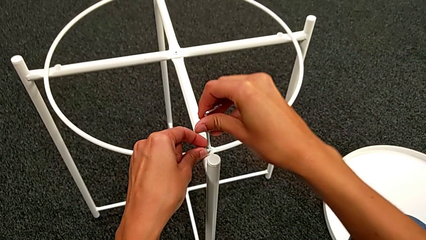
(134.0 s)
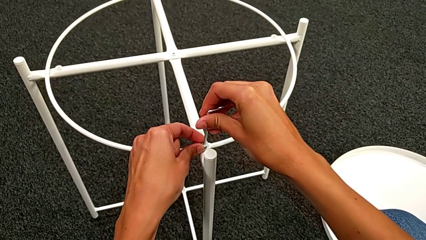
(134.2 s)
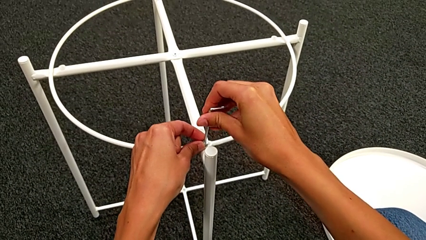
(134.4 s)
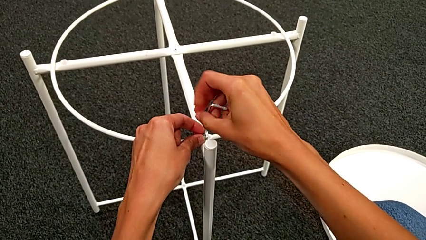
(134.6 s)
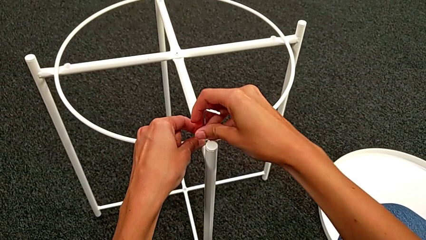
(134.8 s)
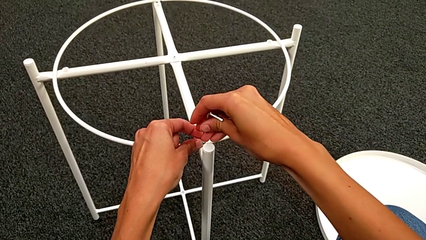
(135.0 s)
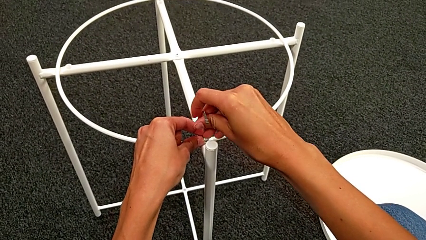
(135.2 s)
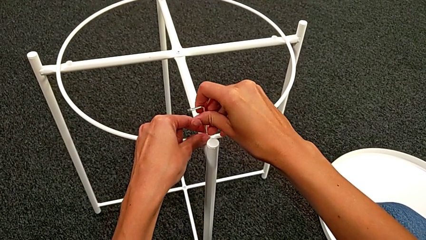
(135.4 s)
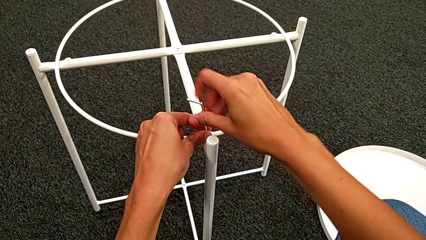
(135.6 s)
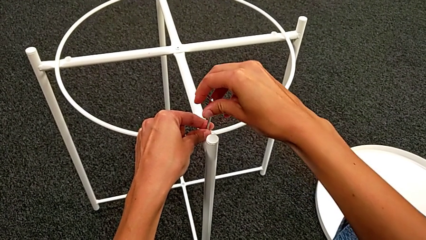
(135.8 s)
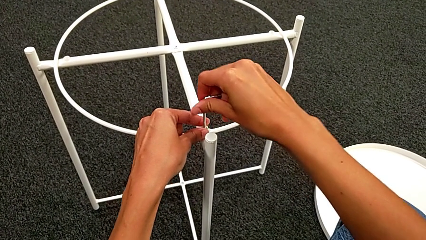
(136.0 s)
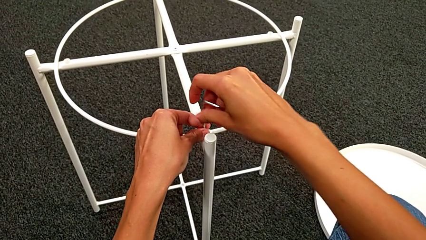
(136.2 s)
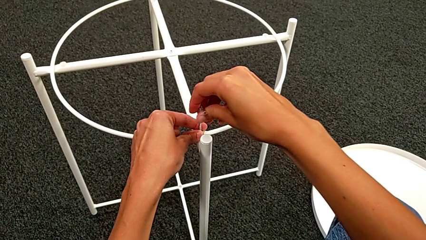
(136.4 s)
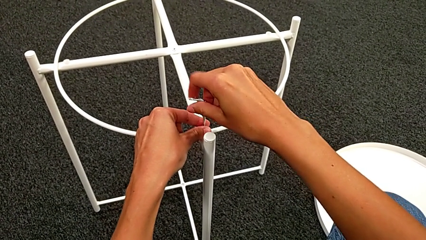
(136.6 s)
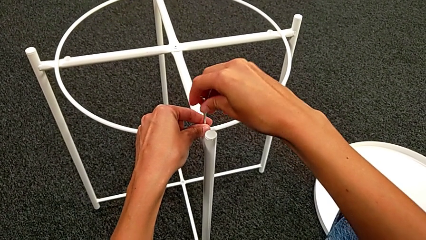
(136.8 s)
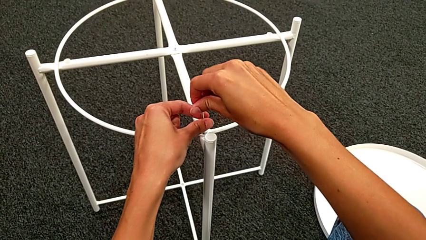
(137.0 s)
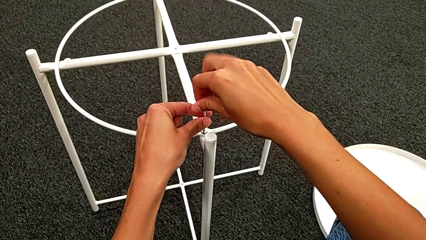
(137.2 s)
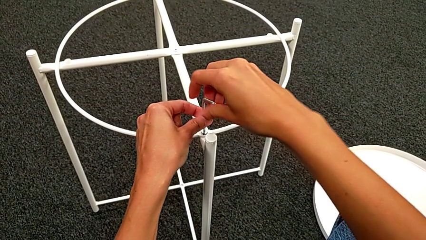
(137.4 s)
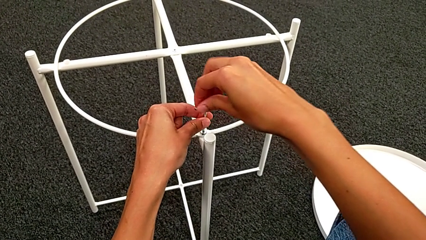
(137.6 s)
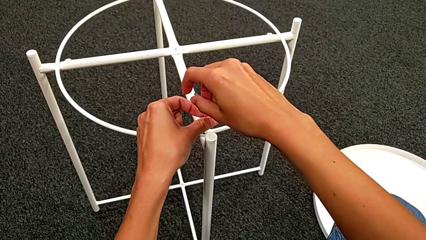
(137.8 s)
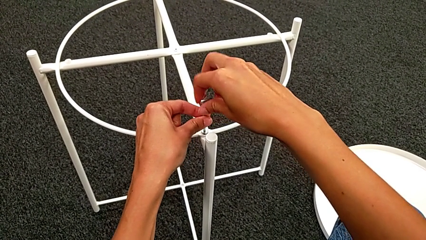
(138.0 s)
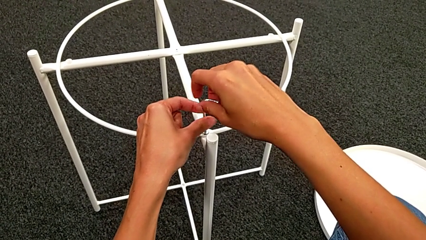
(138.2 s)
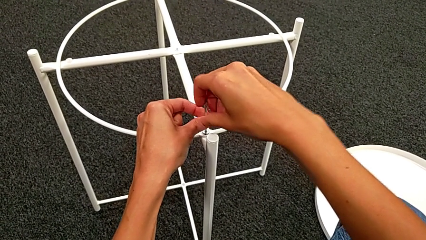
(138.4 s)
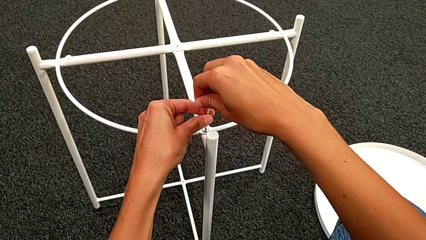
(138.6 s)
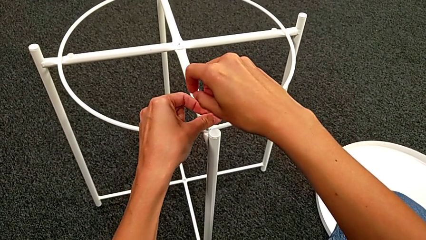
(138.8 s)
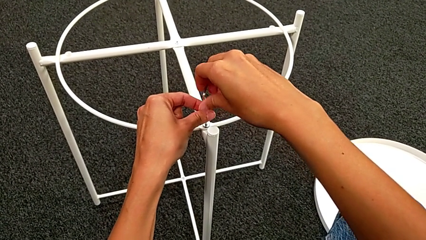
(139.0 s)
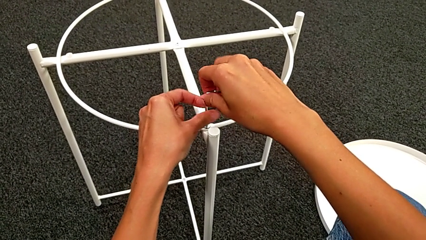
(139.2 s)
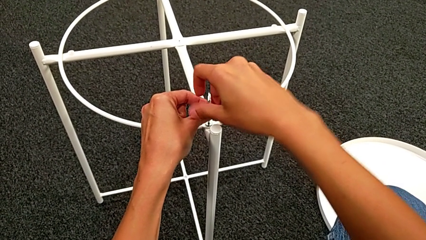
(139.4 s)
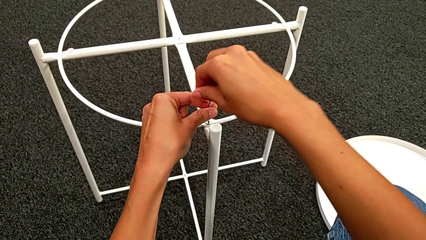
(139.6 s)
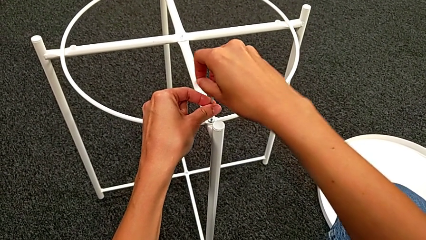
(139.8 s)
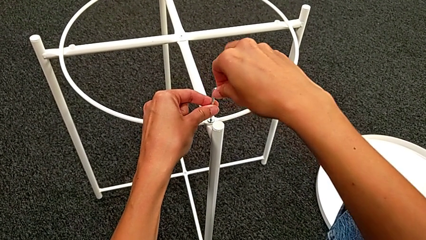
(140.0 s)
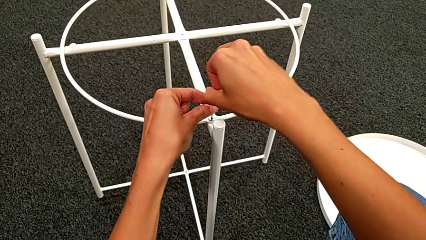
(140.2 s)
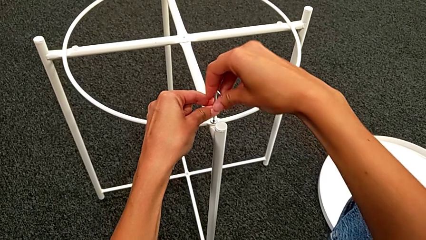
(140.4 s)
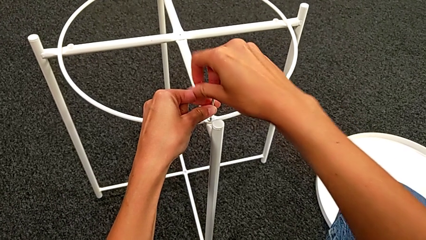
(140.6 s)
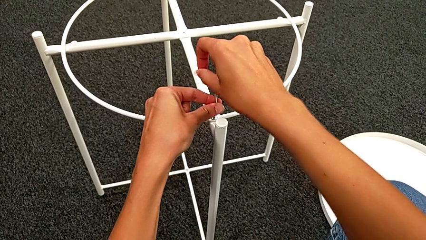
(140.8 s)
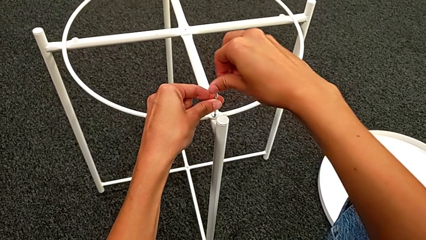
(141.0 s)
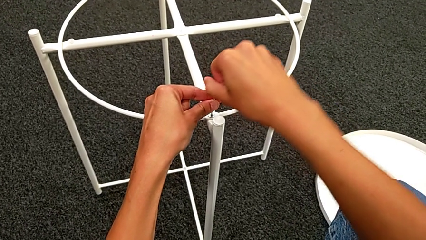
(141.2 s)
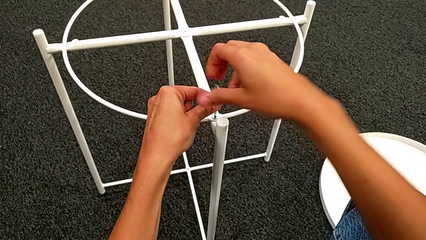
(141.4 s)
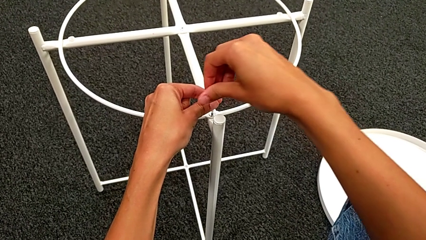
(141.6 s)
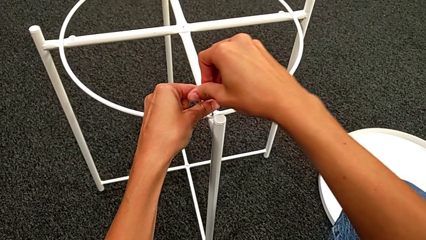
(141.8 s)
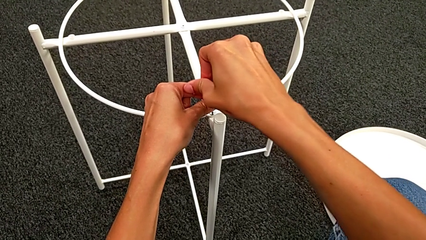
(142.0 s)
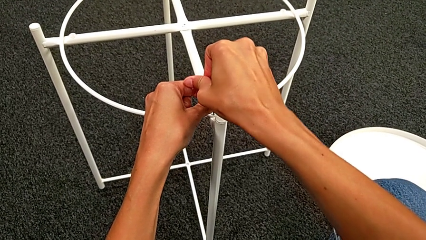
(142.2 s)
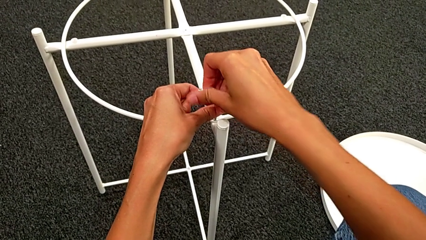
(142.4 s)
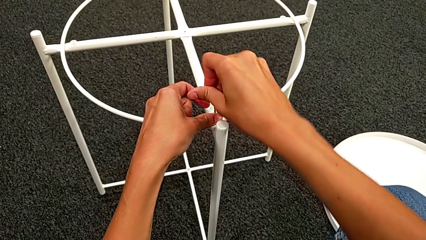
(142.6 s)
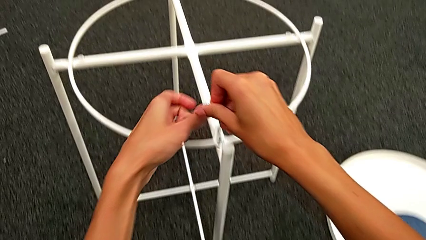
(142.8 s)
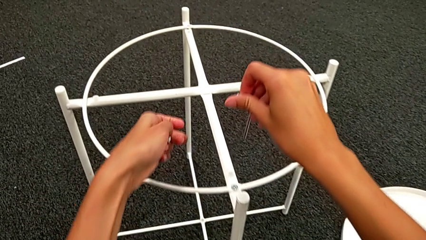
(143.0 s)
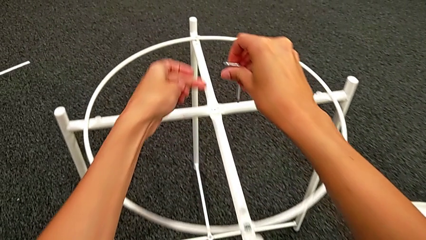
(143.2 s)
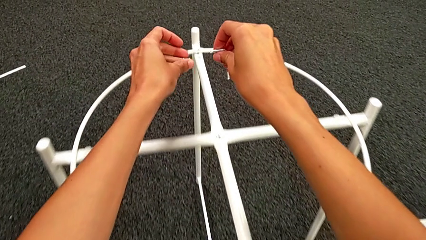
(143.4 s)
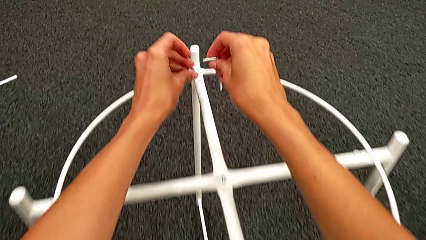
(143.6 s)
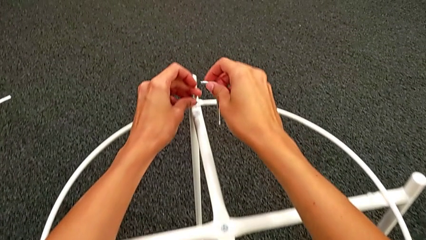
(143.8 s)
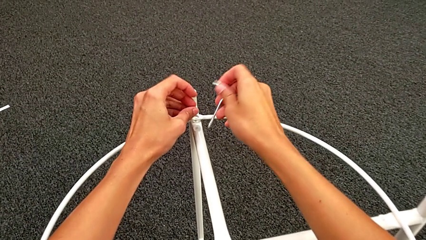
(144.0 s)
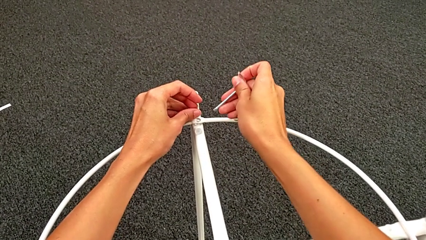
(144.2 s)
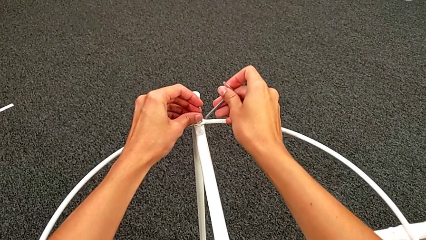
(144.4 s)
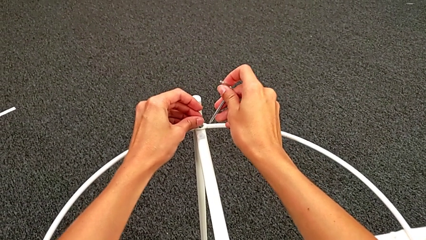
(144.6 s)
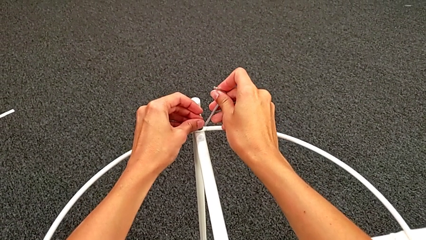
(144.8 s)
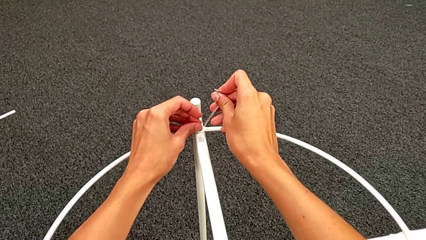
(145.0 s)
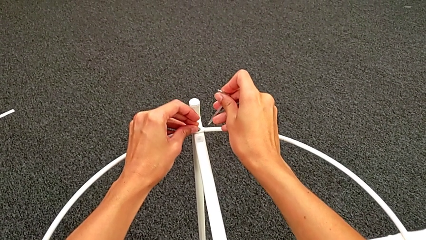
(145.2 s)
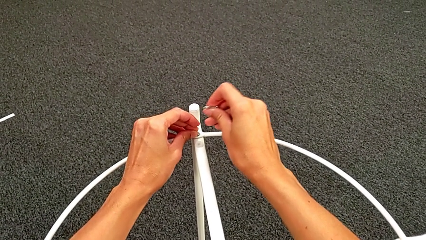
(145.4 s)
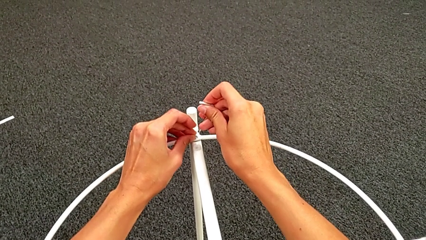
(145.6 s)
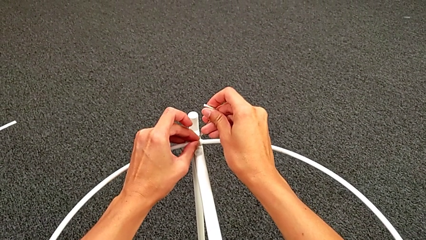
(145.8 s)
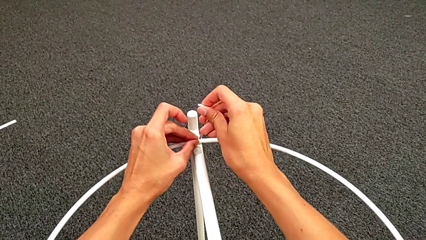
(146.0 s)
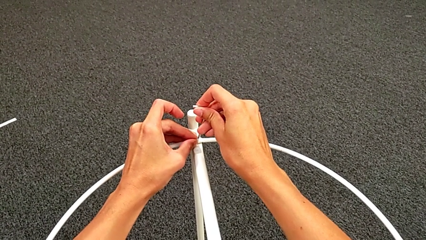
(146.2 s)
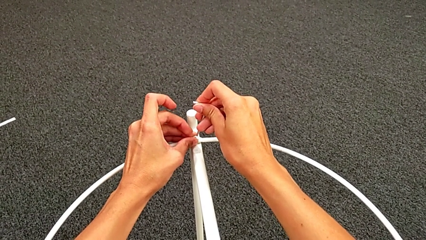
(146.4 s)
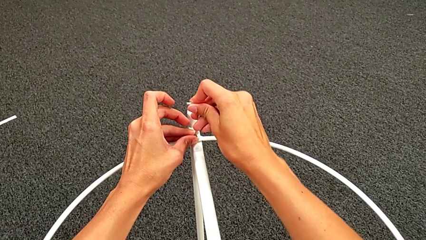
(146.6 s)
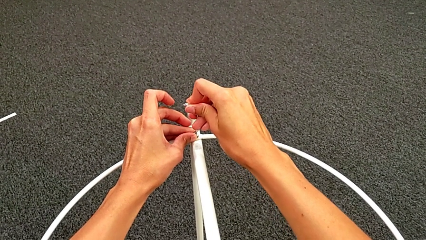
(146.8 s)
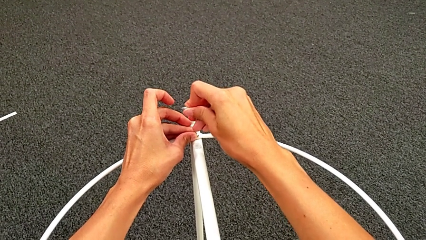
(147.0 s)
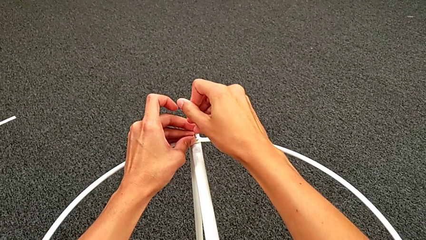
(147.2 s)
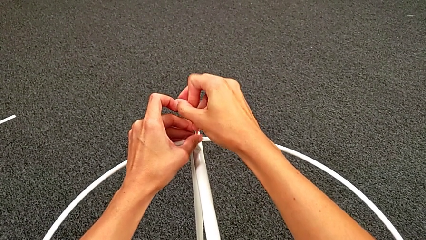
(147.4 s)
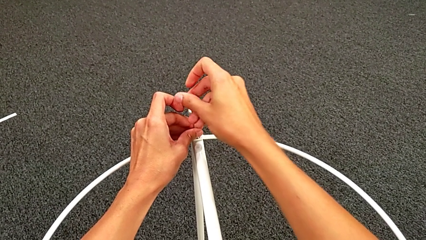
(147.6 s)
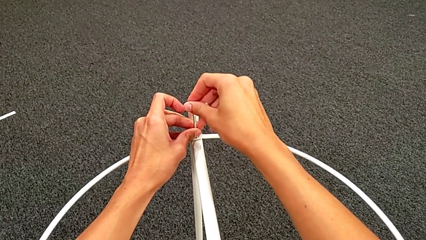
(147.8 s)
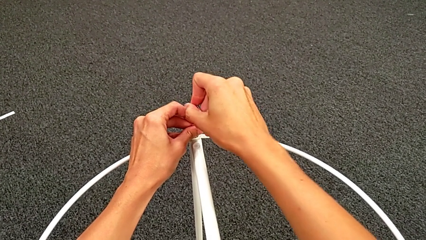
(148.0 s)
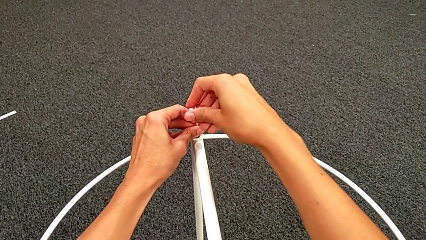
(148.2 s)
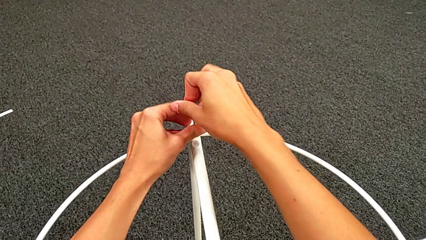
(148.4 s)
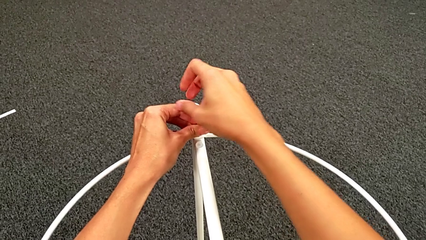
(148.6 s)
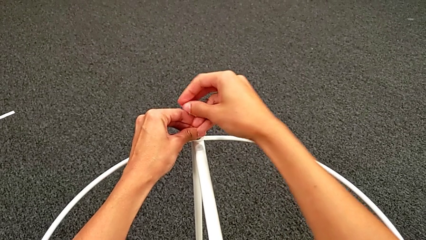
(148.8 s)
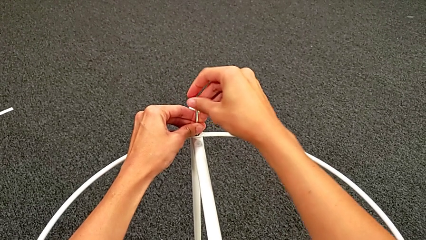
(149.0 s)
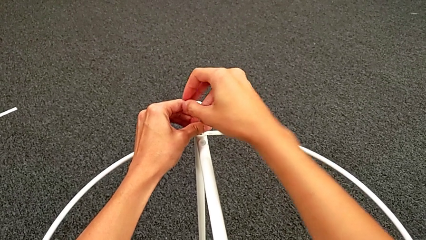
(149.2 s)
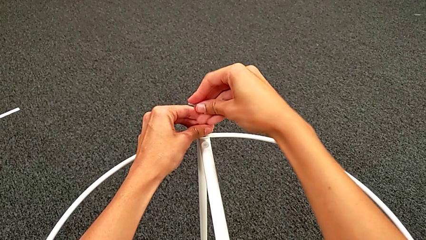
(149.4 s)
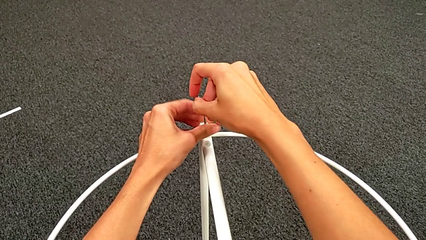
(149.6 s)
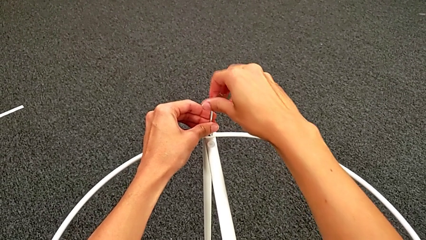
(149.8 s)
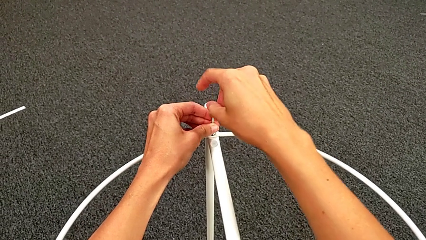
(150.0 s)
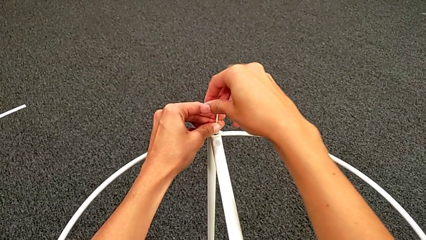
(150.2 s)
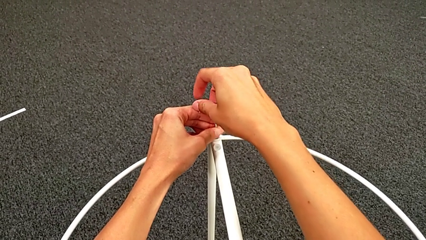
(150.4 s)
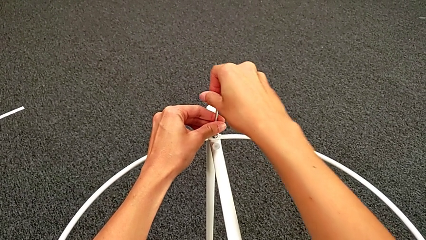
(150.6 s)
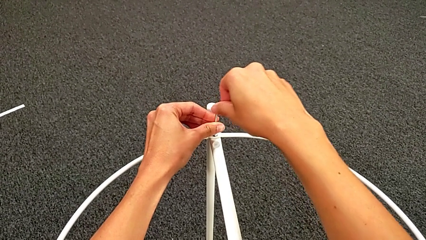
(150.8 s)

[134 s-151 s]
The camera wearer is assembling the circle into place. They insert the Allen wrench, screw the hex socket head twice, withdraw the Allen wrench, insert the hex socket head, insert the Allen wrench and screw the hex socket head.
